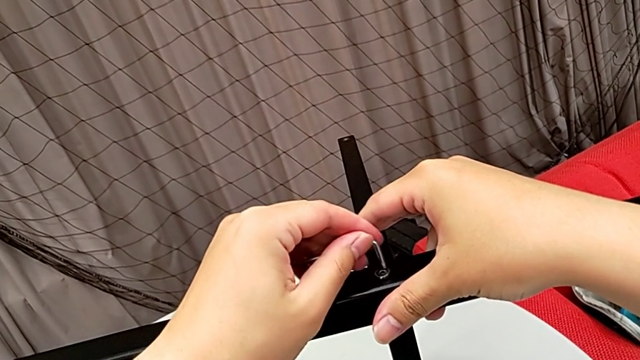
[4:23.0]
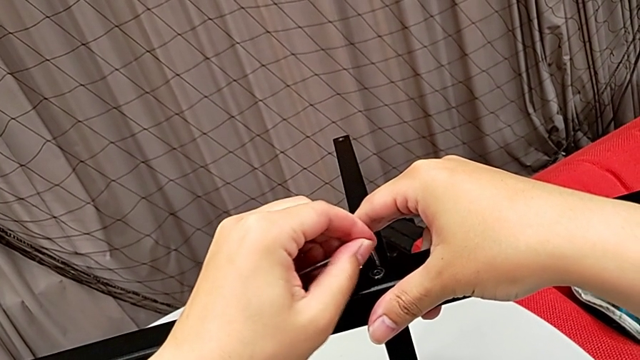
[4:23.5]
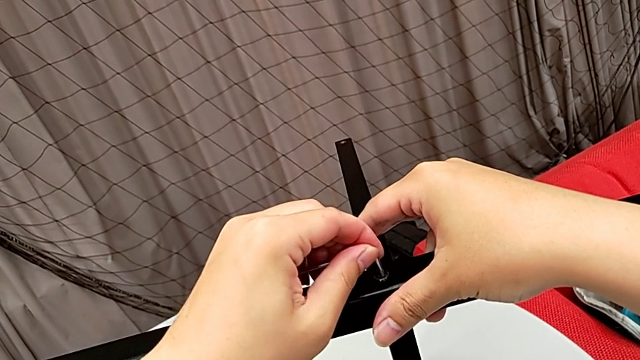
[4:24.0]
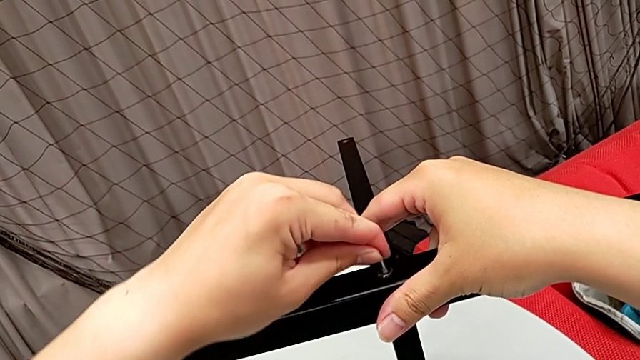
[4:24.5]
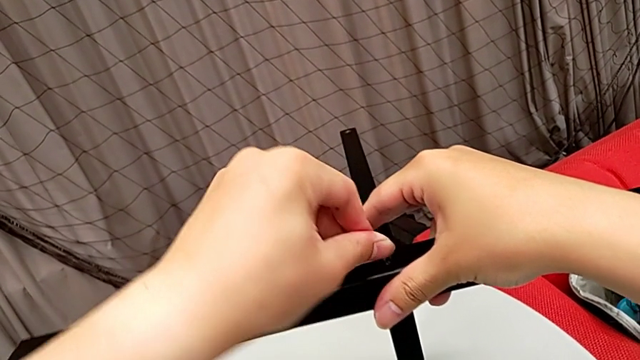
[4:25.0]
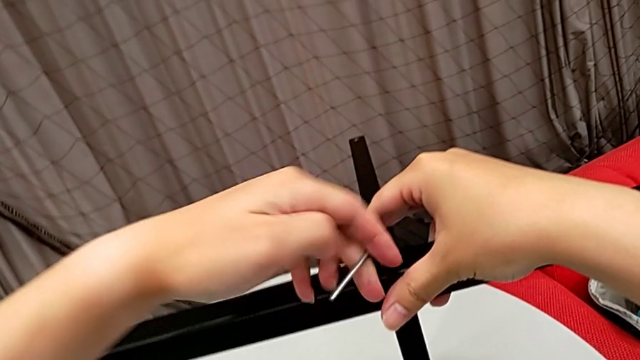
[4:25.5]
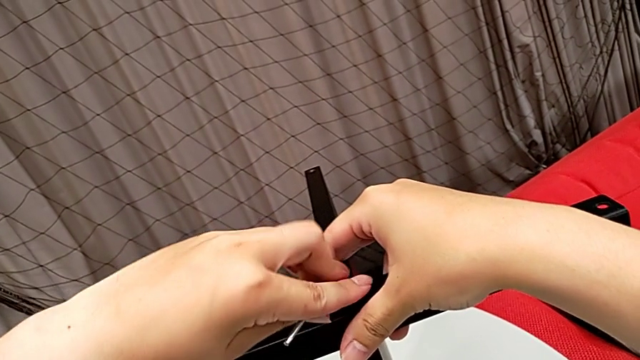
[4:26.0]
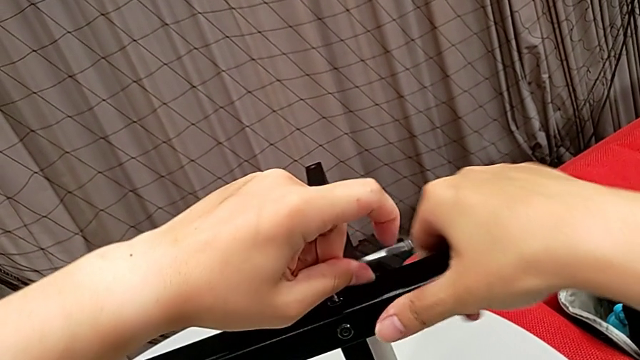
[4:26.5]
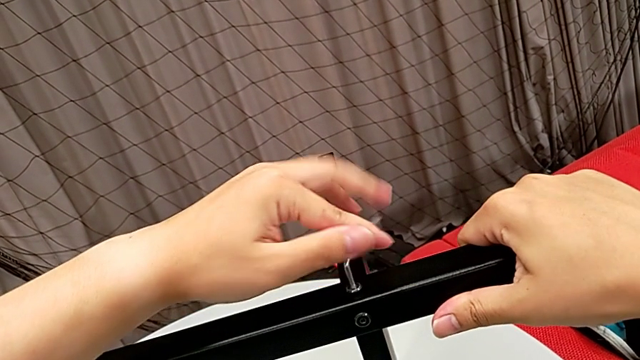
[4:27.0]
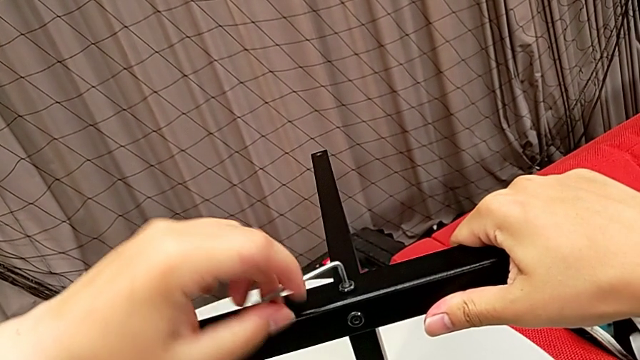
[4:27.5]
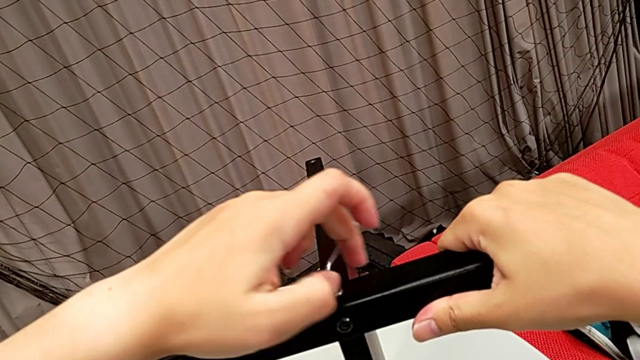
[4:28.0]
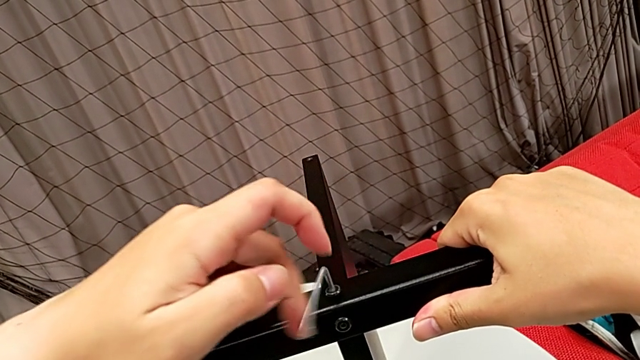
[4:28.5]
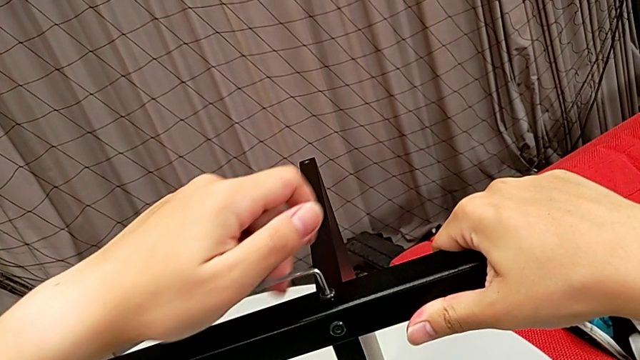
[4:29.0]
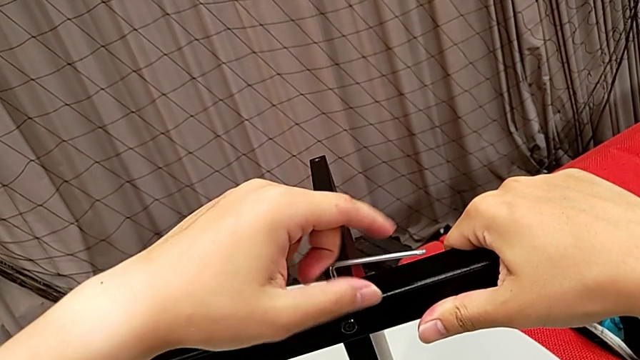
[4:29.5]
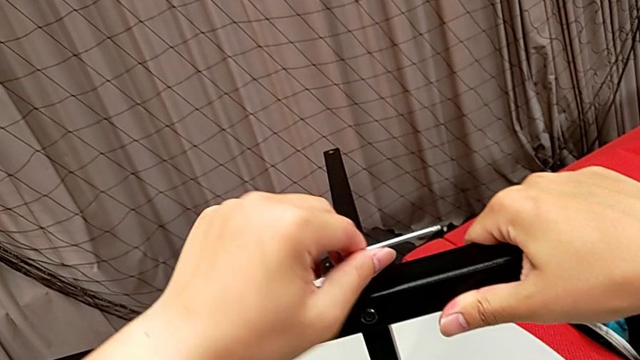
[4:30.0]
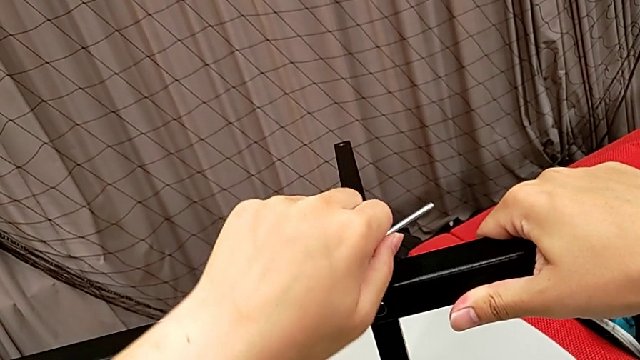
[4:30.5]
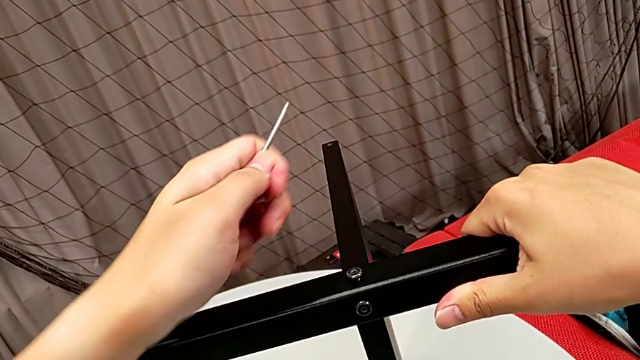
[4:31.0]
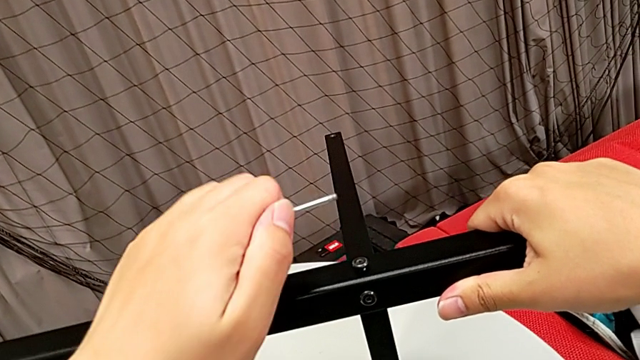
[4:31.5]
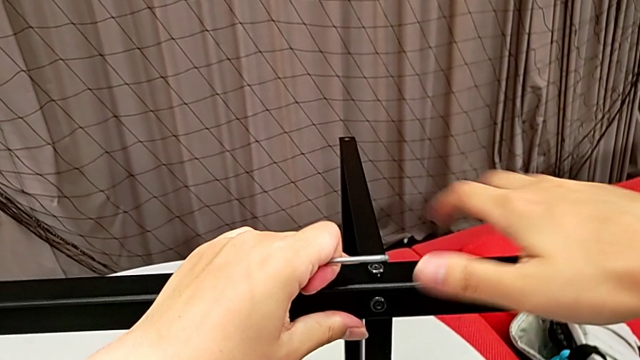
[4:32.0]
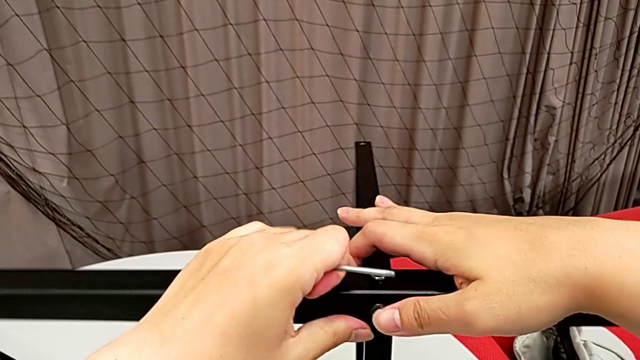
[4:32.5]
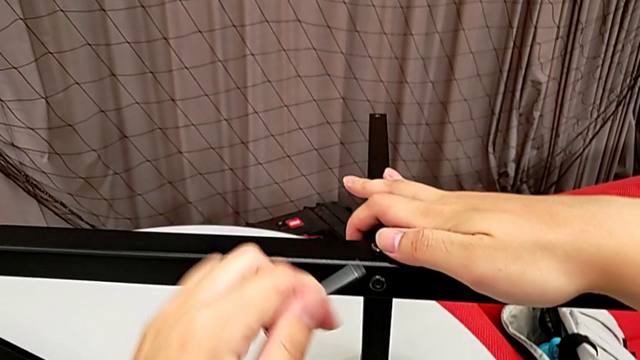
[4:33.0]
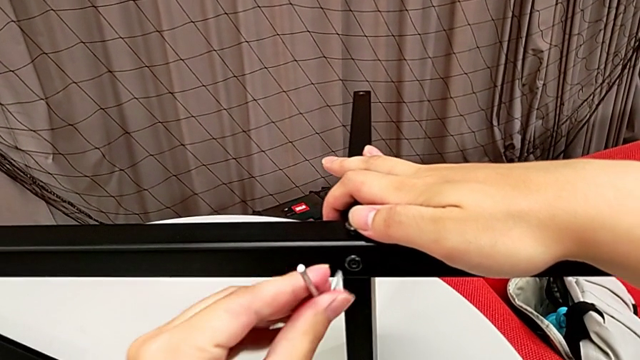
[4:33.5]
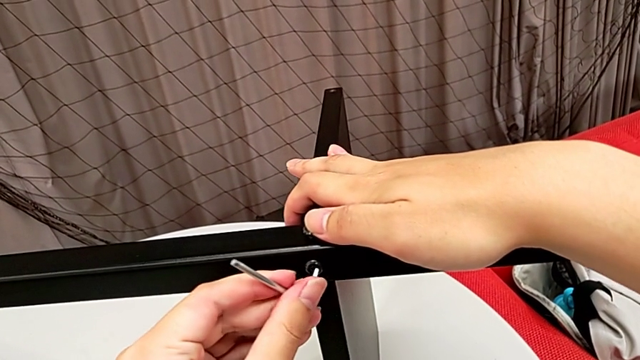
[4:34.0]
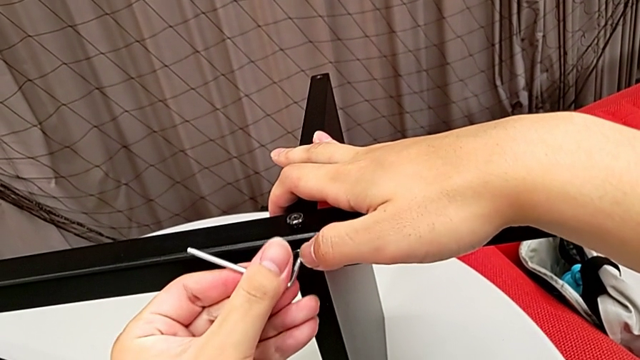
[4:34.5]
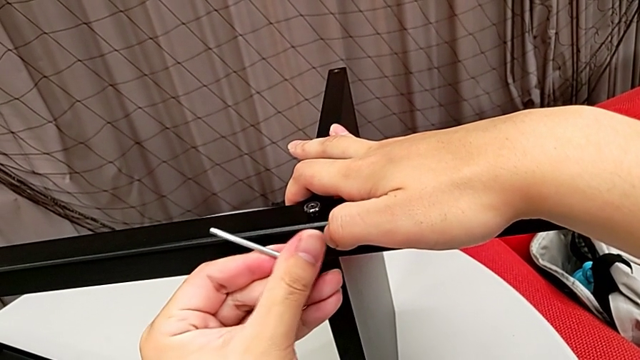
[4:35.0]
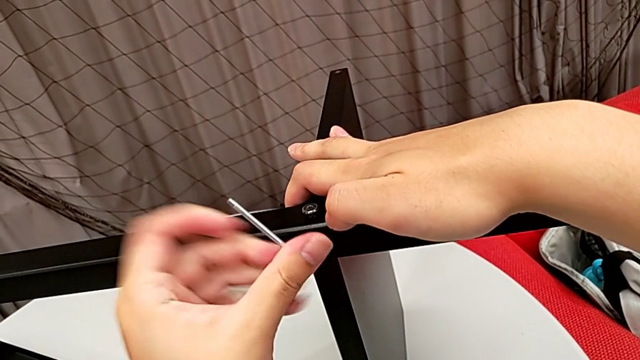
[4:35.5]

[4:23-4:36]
The camera wearer is unscrewing the fourth leg from the bottom shelf. They insert the Allen wrench, unscrew the hex socket head, withdraw the Allen wrench and insert it.

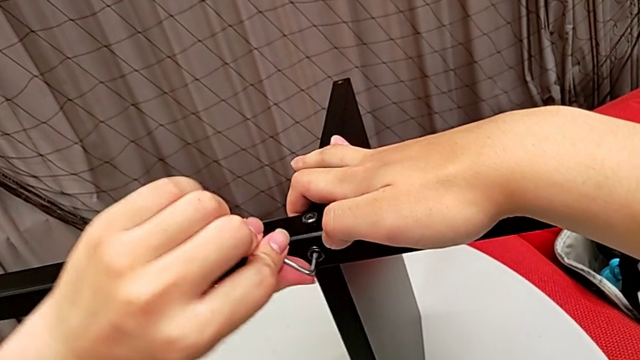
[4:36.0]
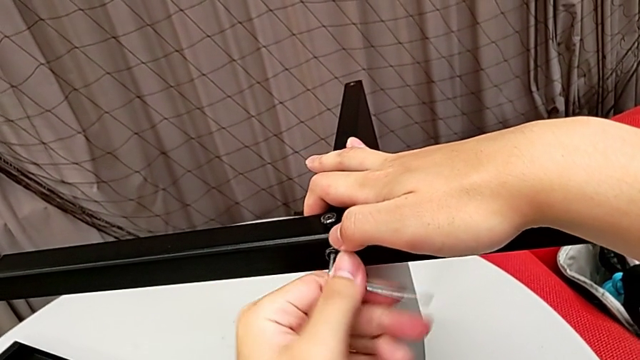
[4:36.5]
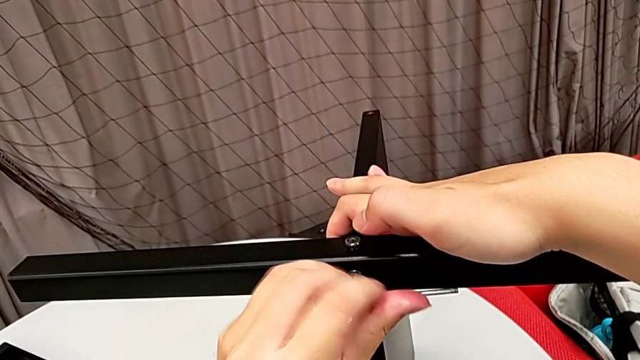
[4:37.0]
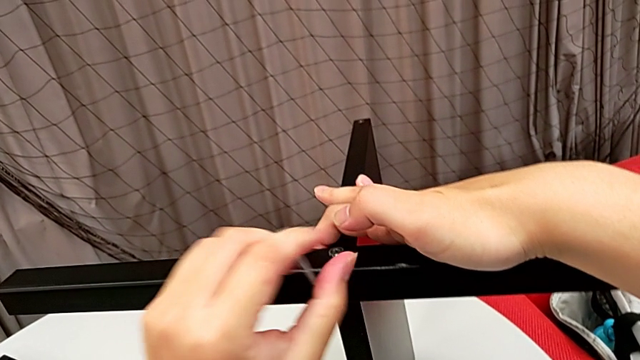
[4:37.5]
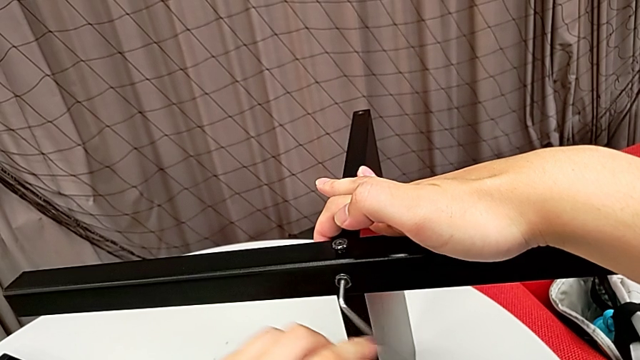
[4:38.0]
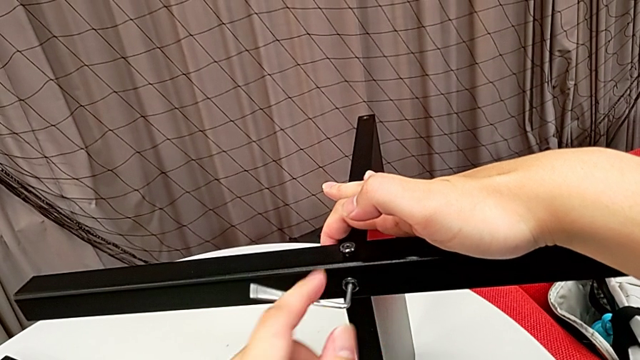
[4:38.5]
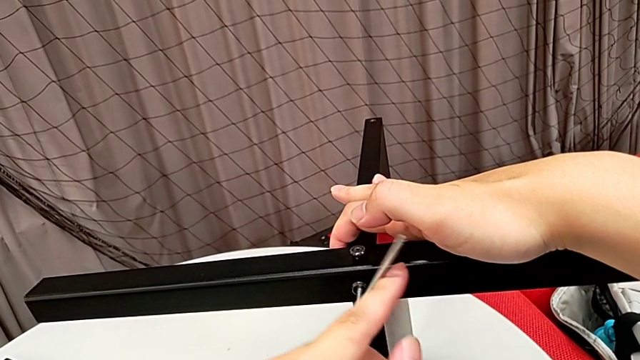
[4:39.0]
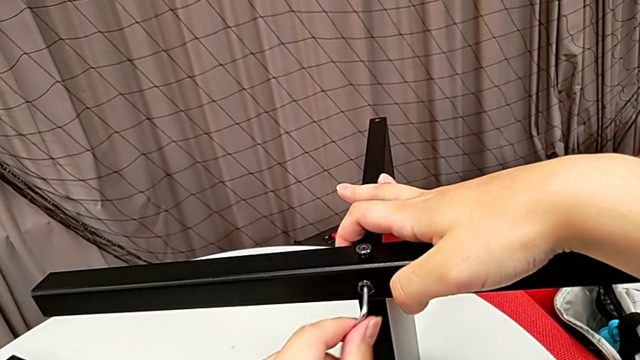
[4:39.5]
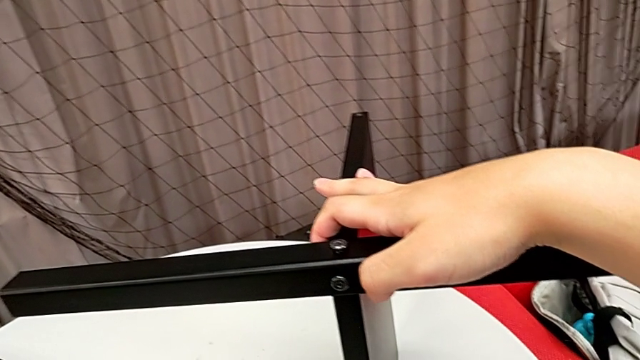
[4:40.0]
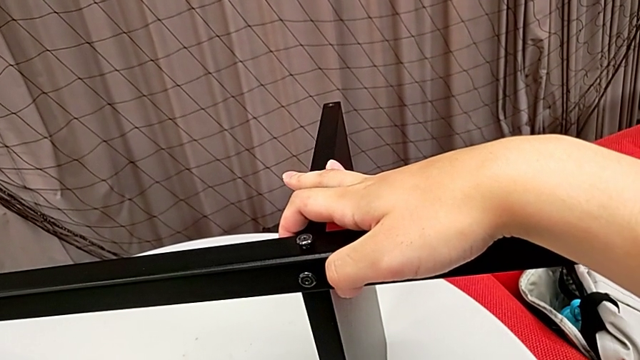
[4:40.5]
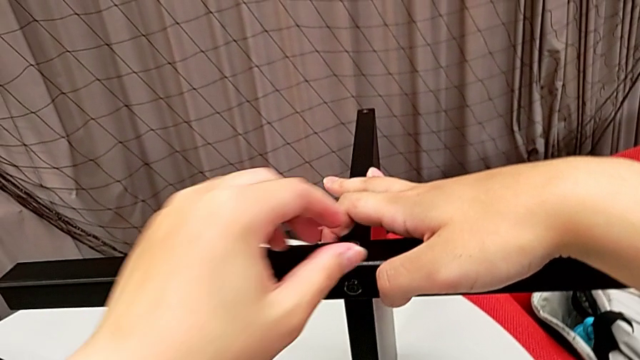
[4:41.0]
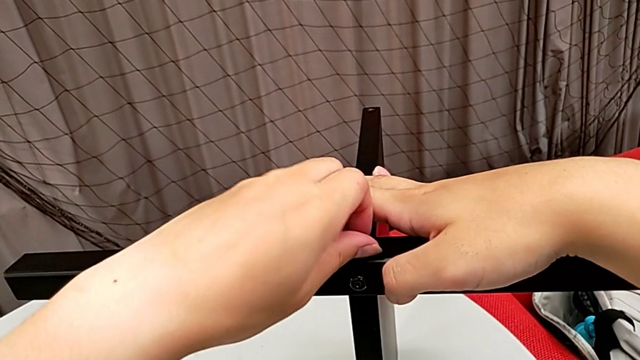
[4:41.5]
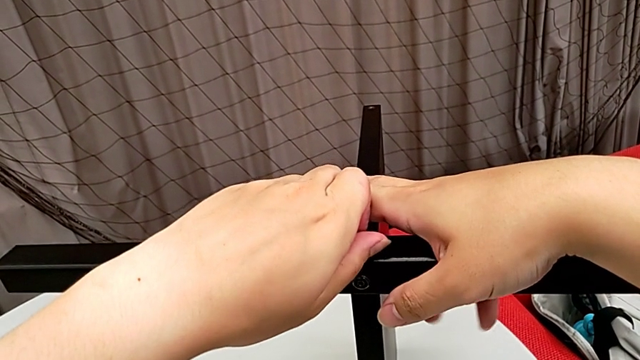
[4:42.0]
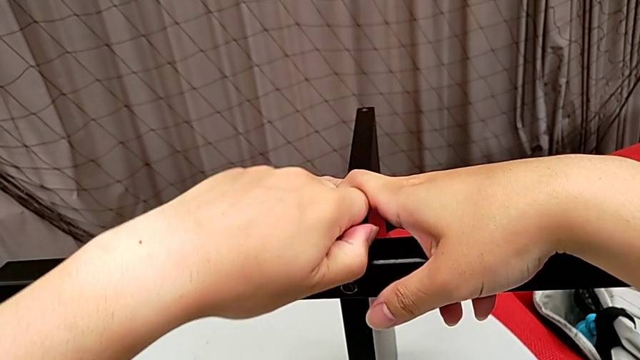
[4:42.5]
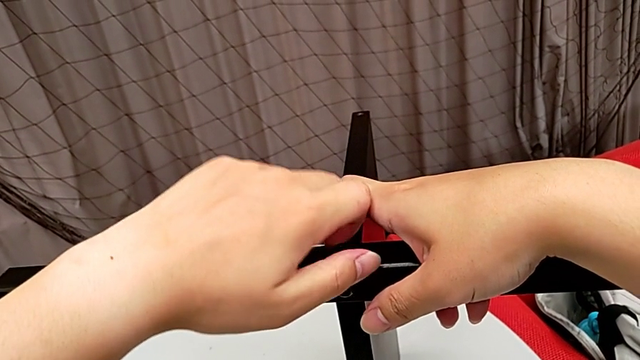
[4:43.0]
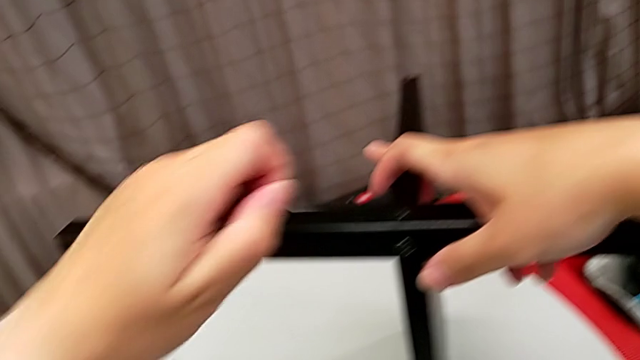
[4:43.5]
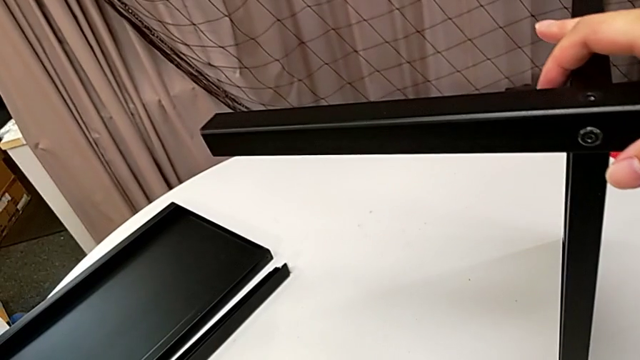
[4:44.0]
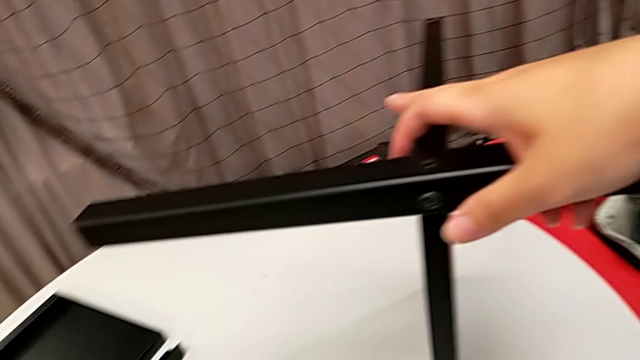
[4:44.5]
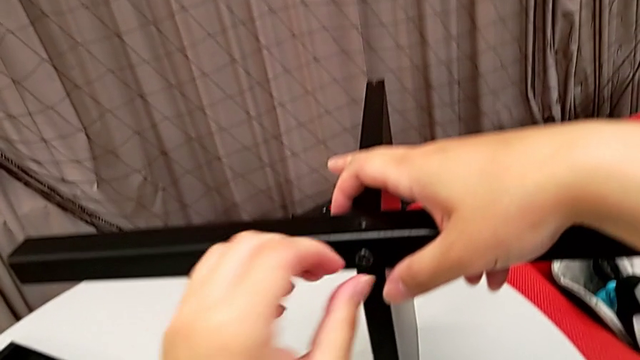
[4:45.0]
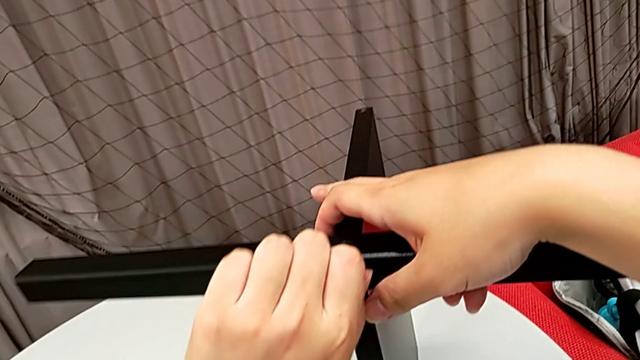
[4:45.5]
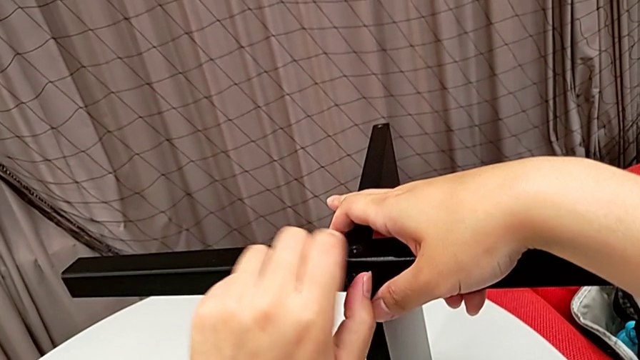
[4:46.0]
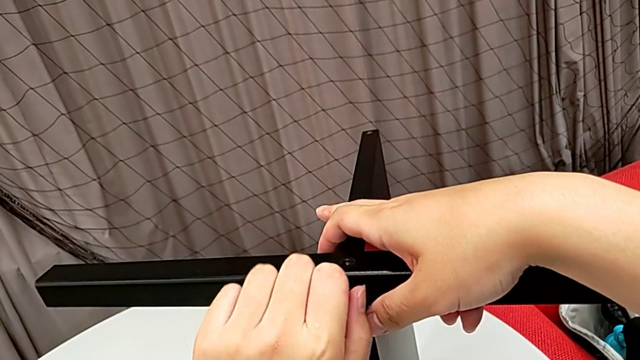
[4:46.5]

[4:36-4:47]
The camera wearer is unscrewing the fourth leg from the bottom shelf. They unscrew the hex socket head, withdraw the Allen wrench, place it, unscrew the hex socket head, disassemble it, place it and unscrew it.
